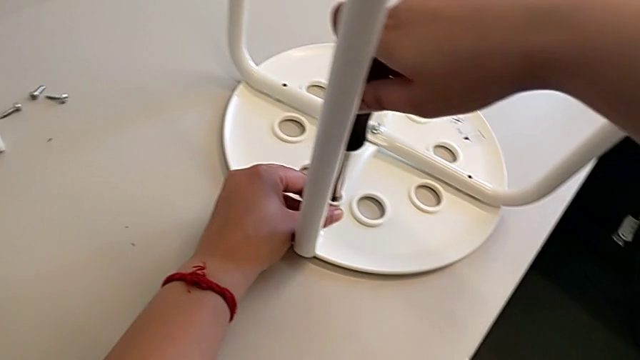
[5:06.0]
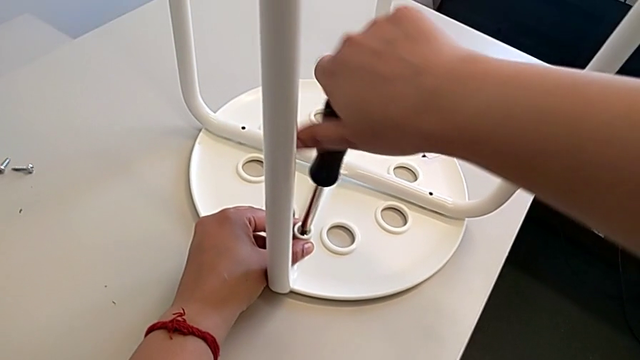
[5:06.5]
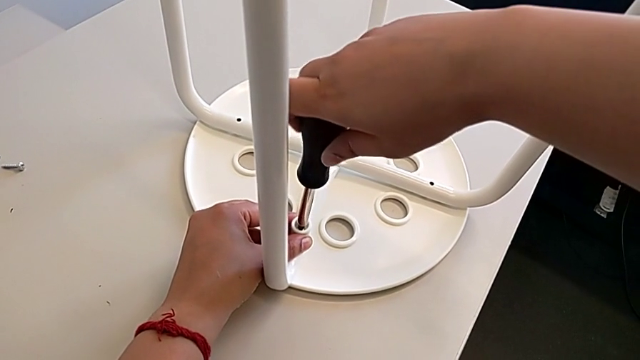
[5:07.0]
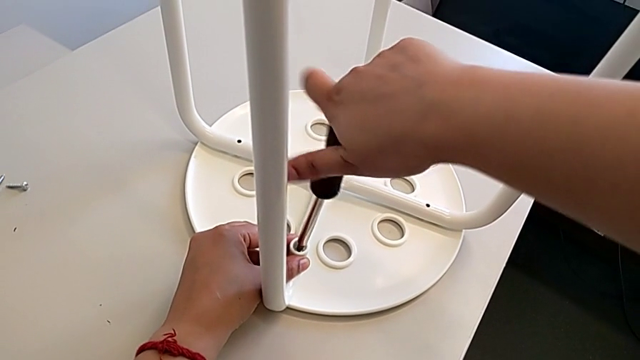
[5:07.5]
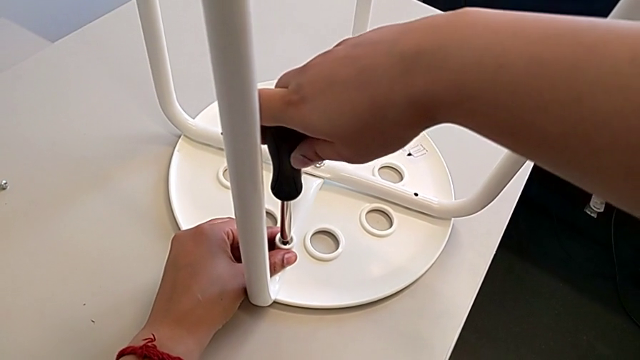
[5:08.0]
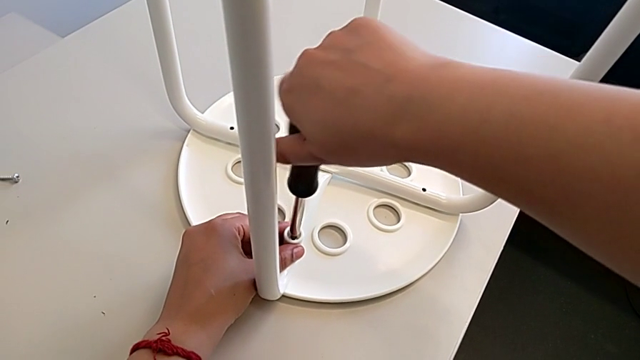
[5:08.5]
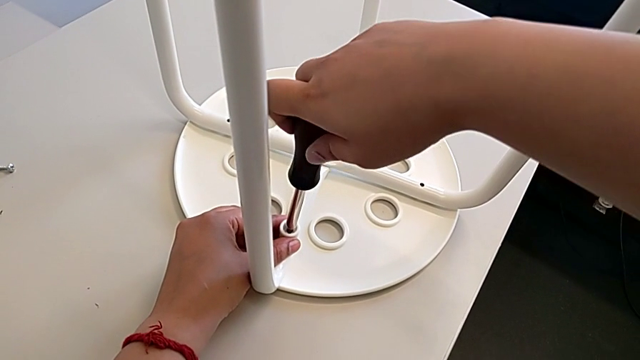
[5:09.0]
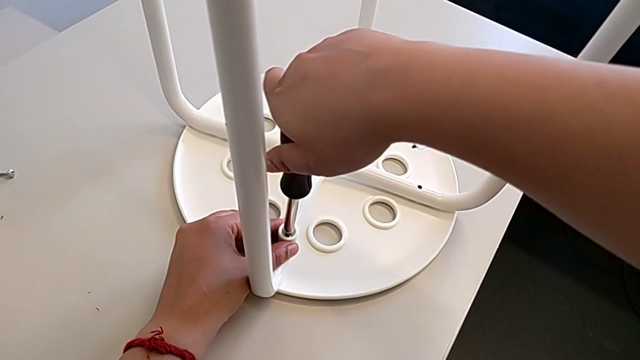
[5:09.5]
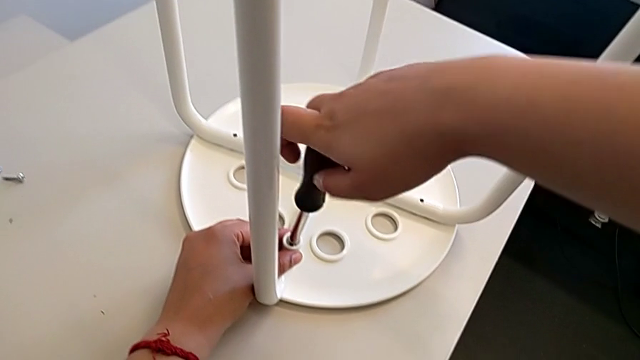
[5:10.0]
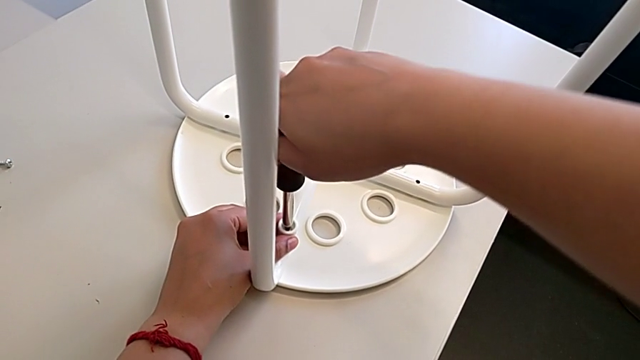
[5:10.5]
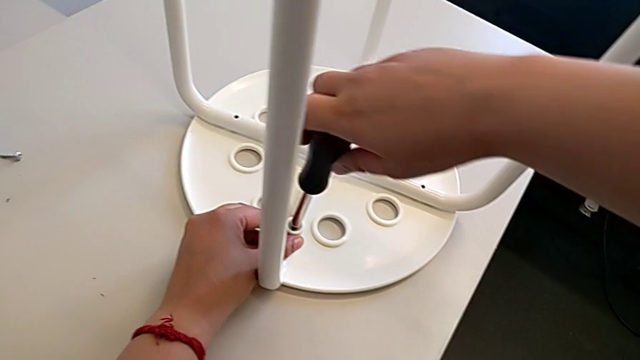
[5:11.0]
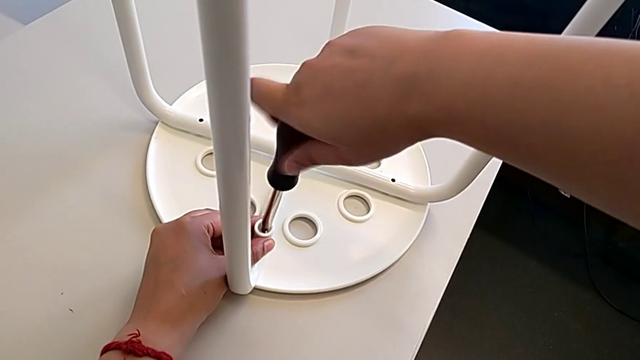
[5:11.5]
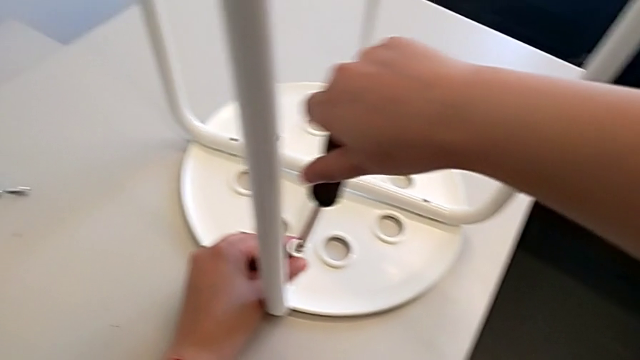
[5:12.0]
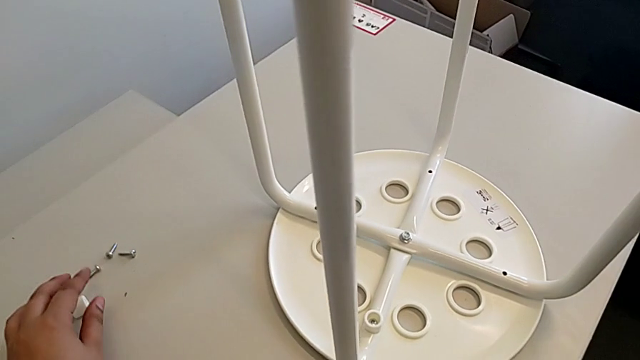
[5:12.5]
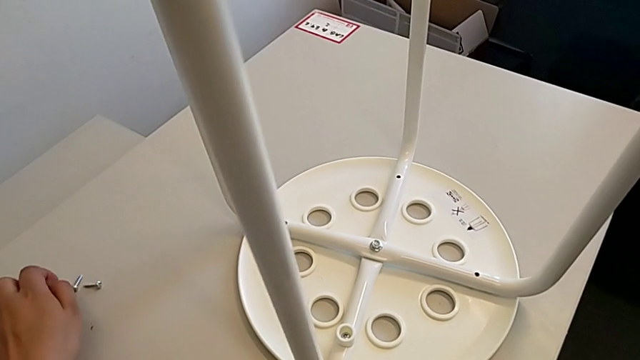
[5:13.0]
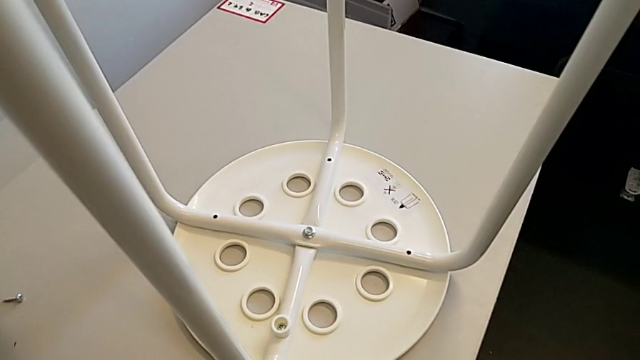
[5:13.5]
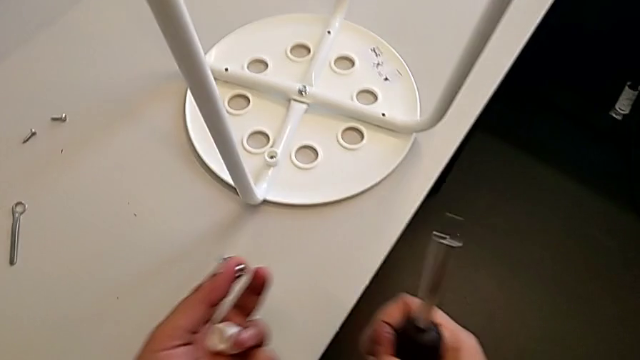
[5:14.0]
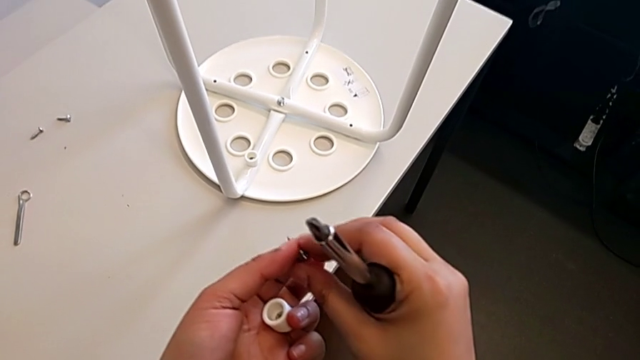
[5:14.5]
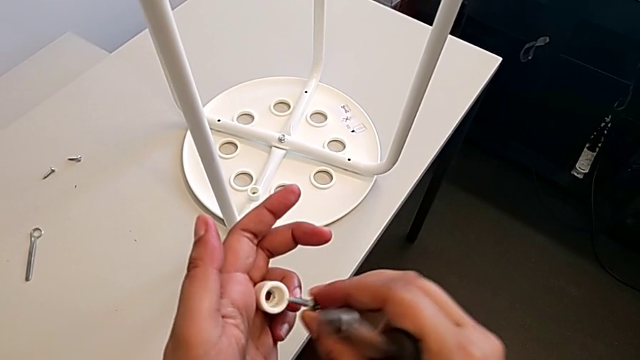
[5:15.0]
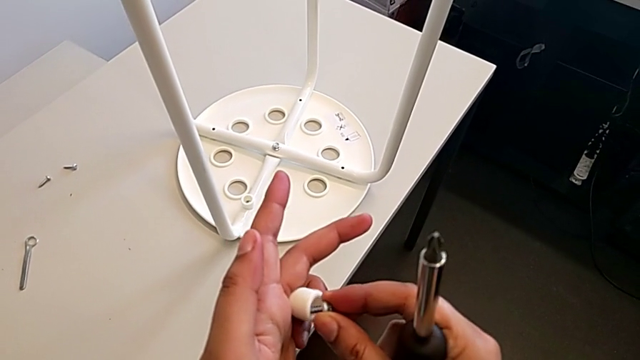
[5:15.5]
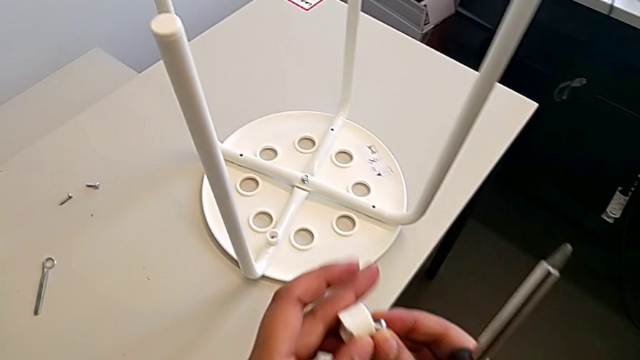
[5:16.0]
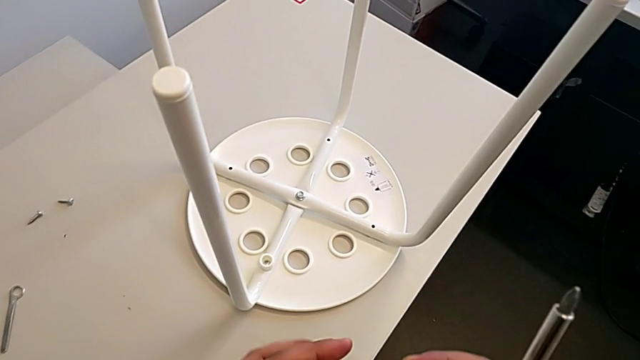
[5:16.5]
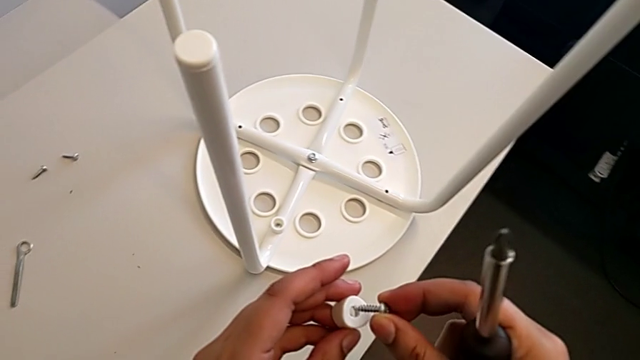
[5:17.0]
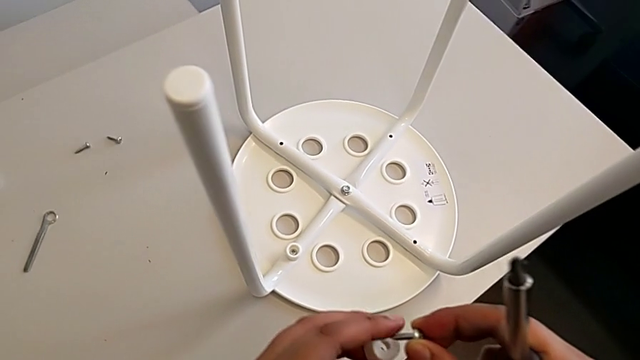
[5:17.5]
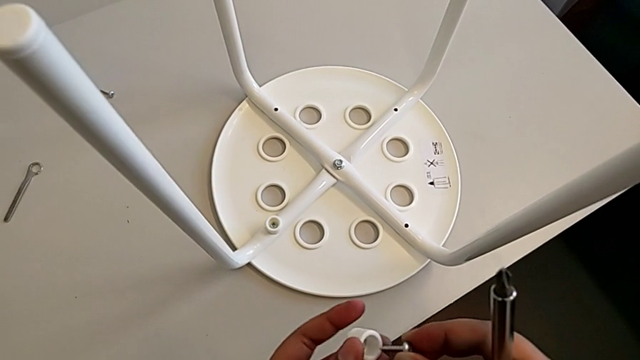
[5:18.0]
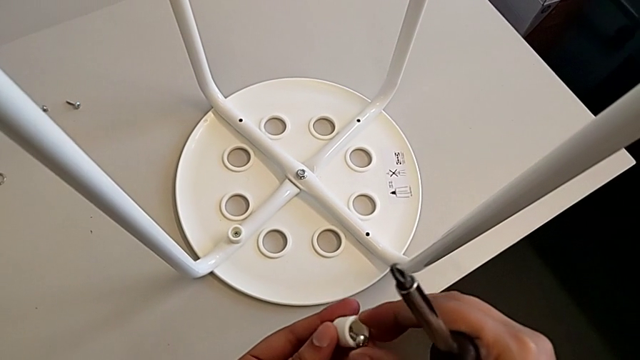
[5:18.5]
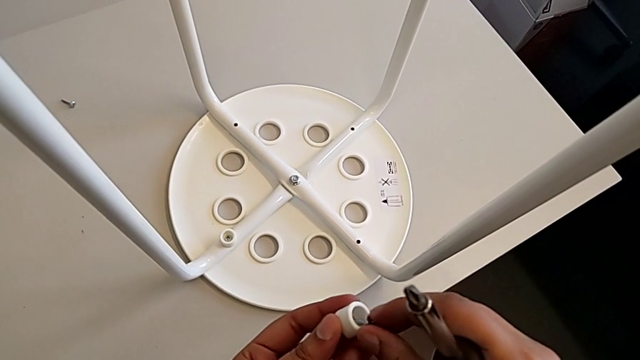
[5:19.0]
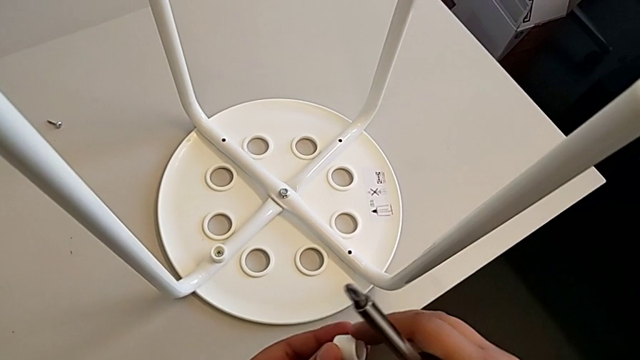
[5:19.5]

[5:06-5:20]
The camera wearer is assembling the seat. They keep screwing the first screw, withdraw the screwdriver, grab the screw and insert it.

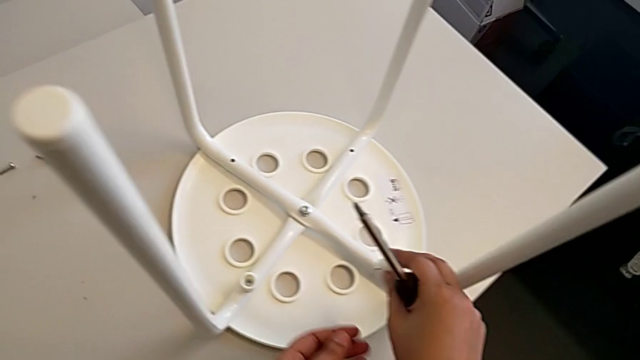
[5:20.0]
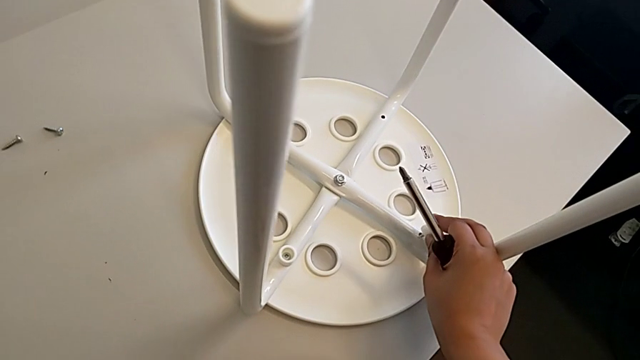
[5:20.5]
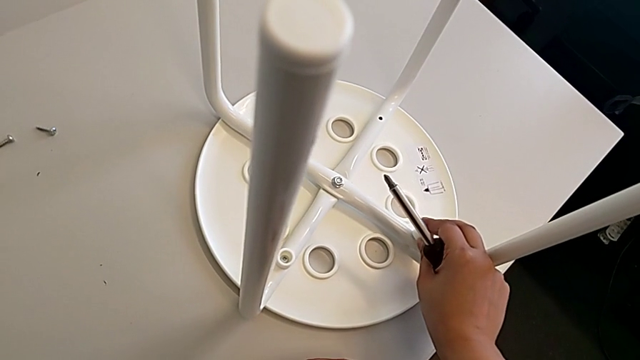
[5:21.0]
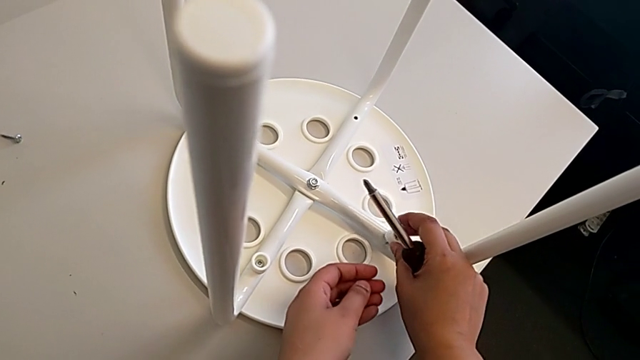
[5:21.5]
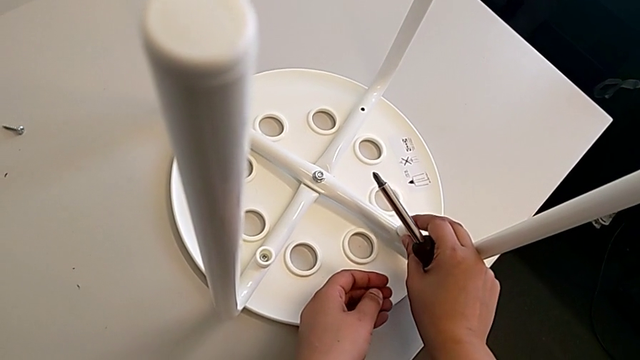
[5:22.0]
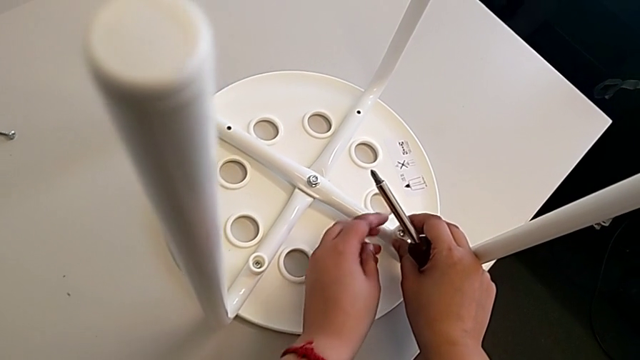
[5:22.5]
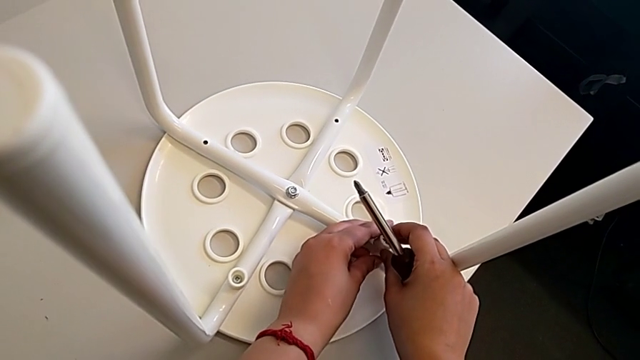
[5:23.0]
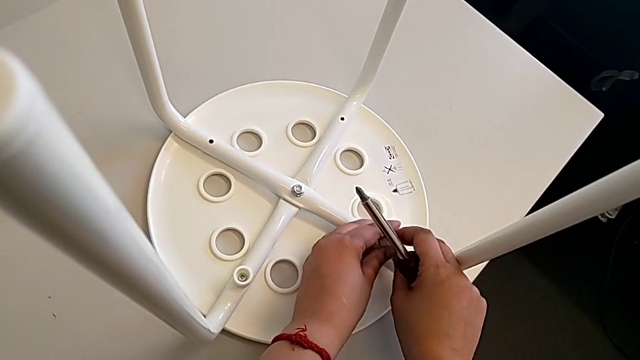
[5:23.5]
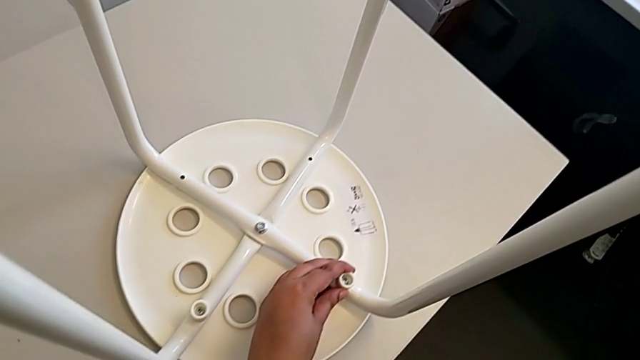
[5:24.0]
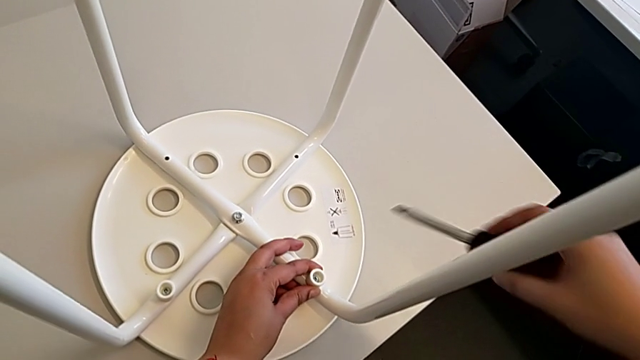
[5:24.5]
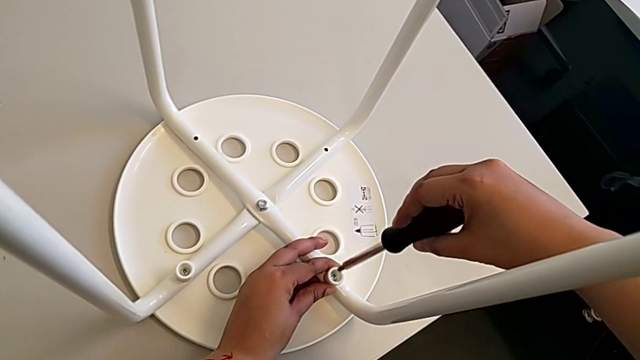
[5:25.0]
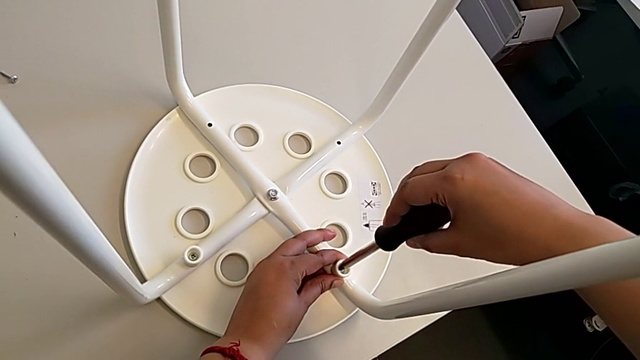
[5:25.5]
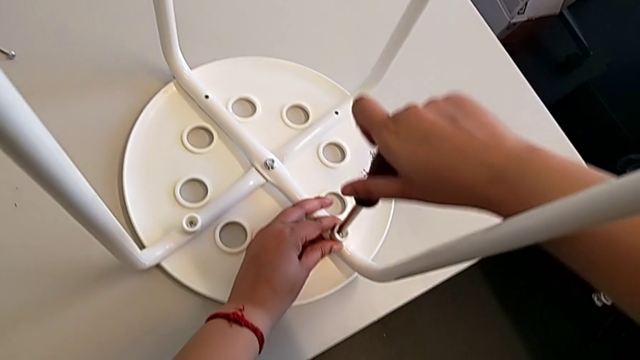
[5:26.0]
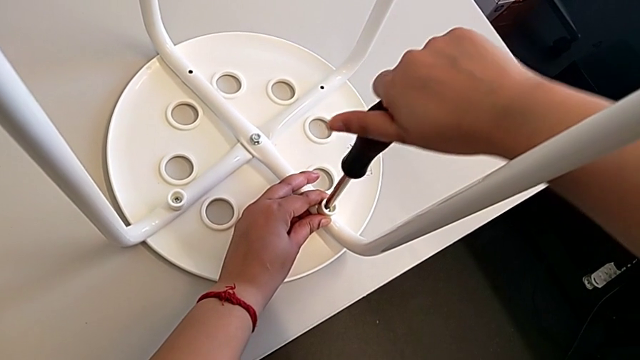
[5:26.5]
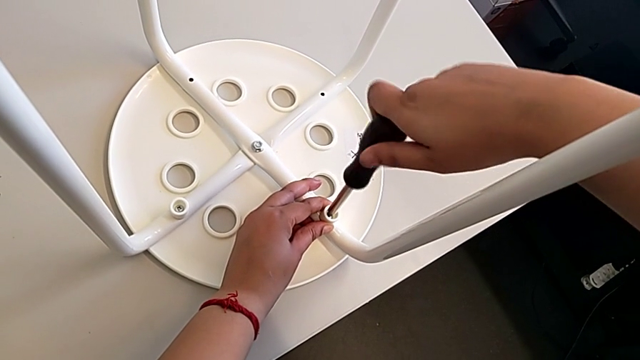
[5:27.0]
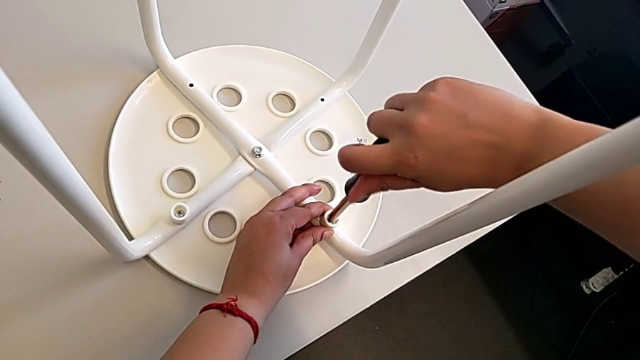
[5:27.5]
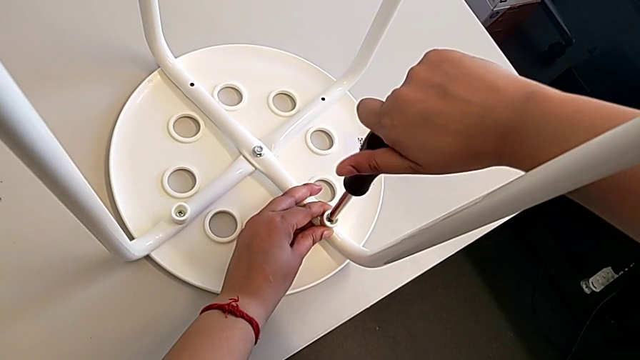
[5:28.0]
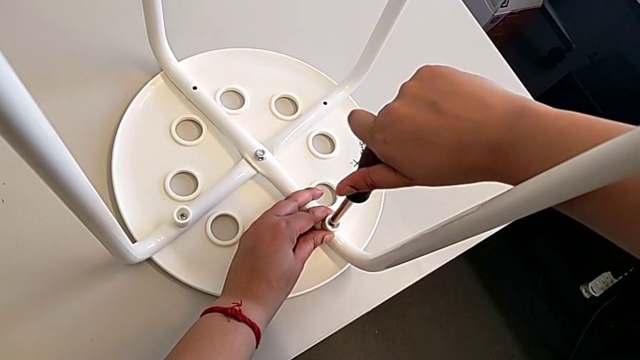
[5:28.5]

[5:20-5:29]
The camera wearer is assembling the seat. They insert the screw, insert the second screw, insert the screwdriver and begin to screw the second screw.
